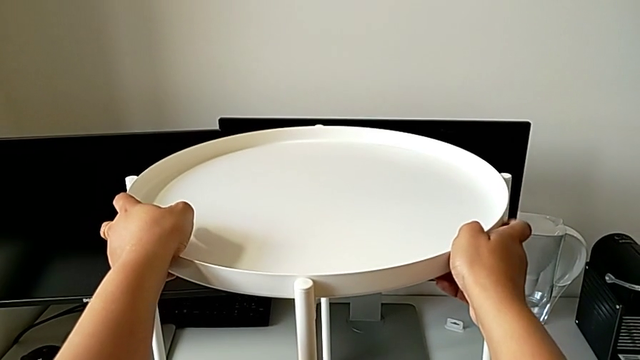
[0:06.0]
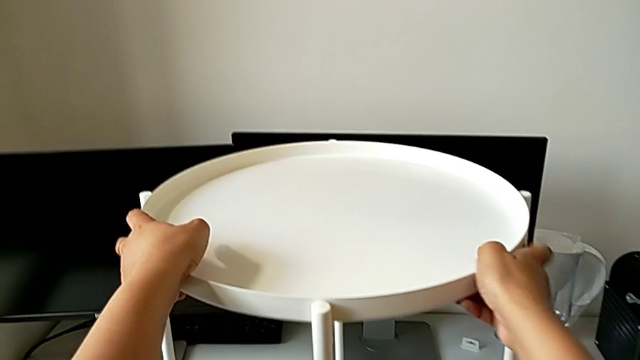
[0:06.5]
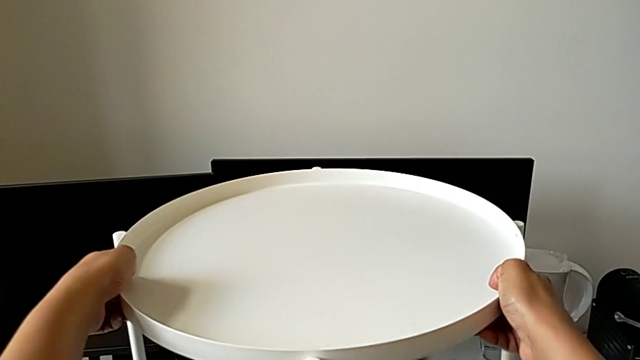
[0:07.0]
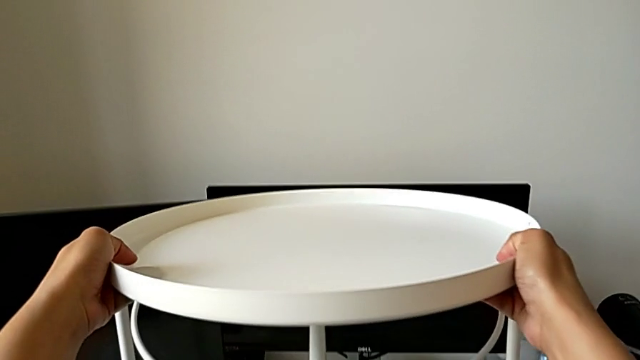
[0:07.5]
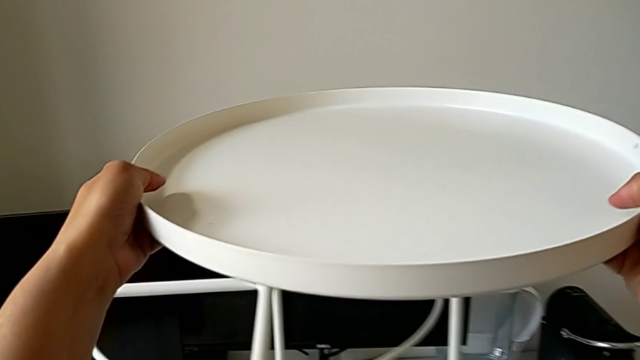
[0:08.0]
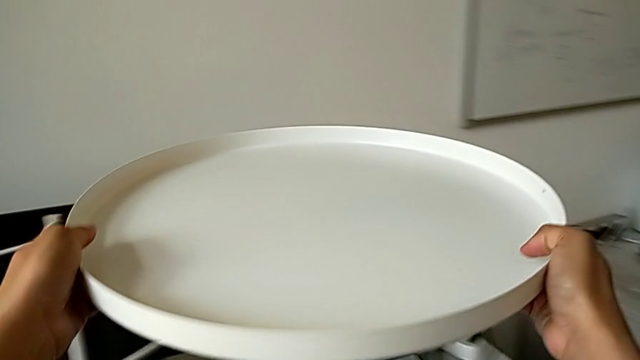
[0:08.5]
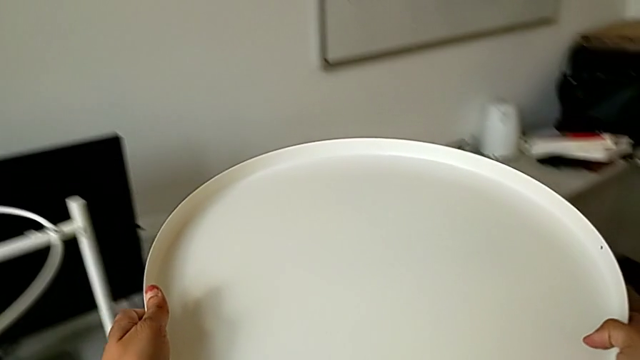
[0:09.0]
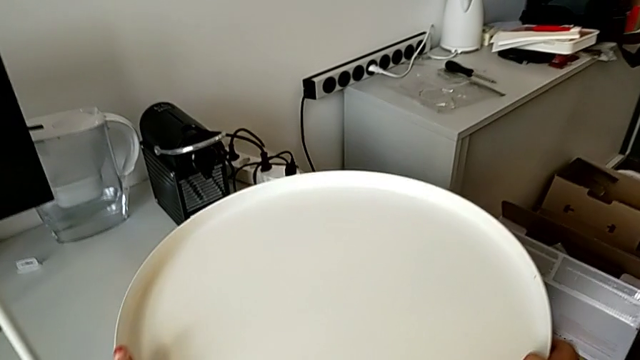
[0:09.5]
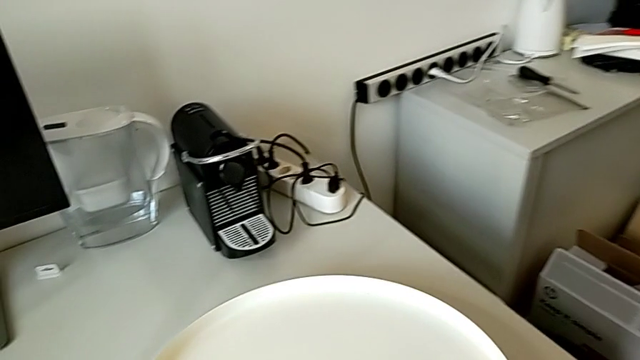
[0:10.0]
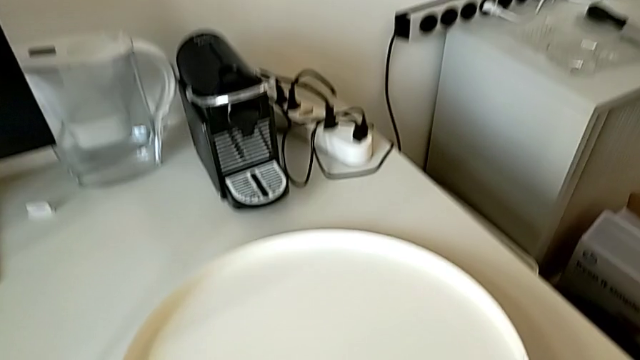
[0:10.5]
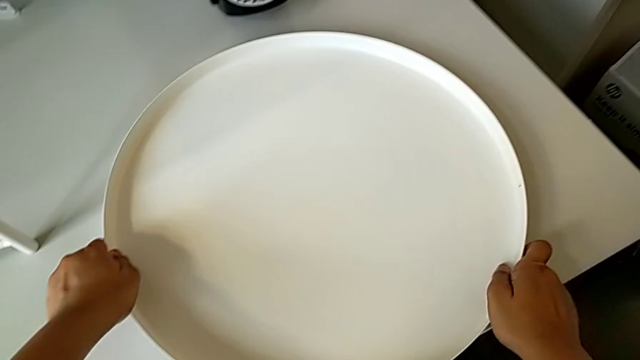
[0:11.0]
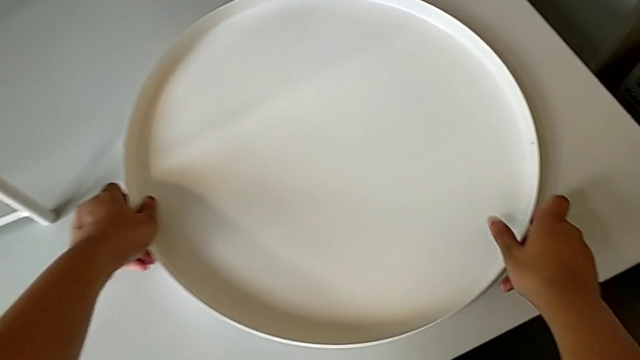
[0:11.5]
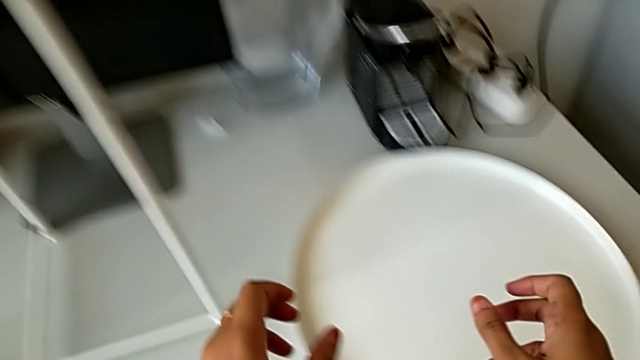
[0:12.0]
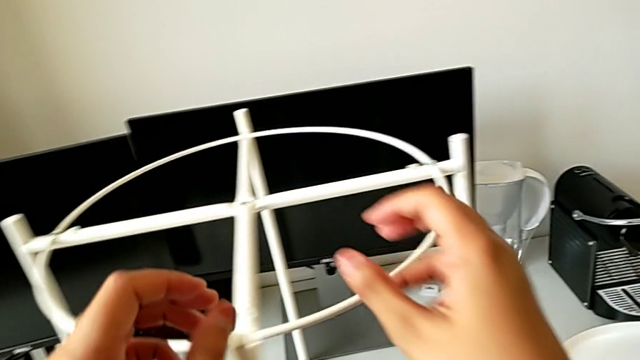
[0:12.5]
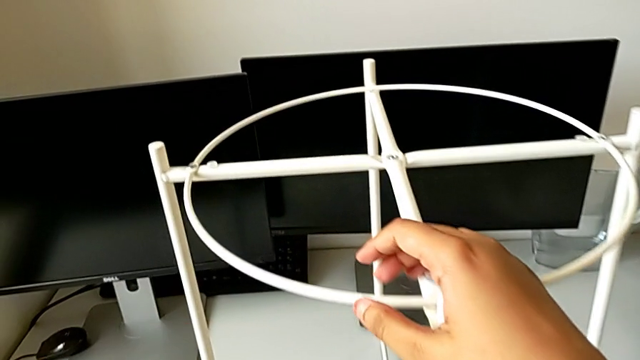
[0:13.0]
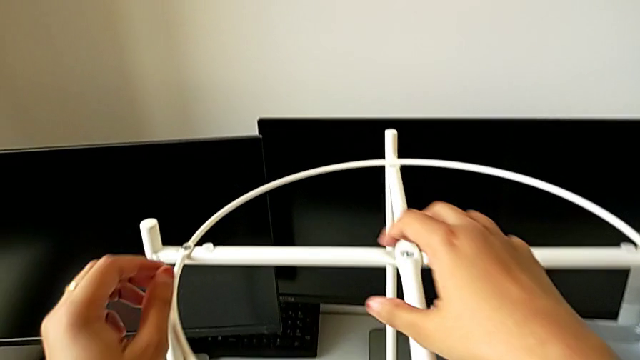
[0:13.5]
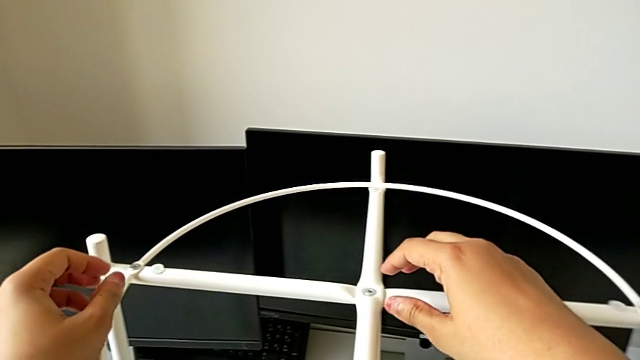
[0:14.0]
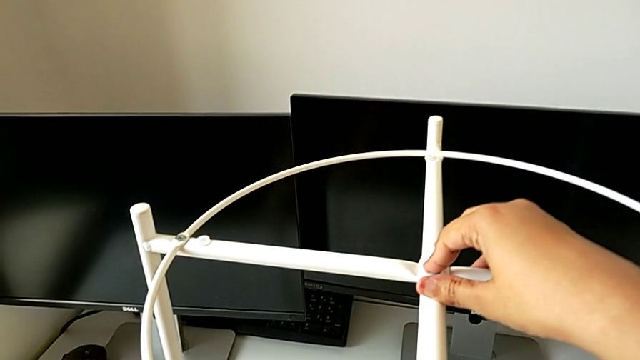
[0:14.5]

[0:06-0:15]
The camera wearer is starting to disassemble the table using an allen screw. They grab the tray, disassemble it, place it and grab the leg.

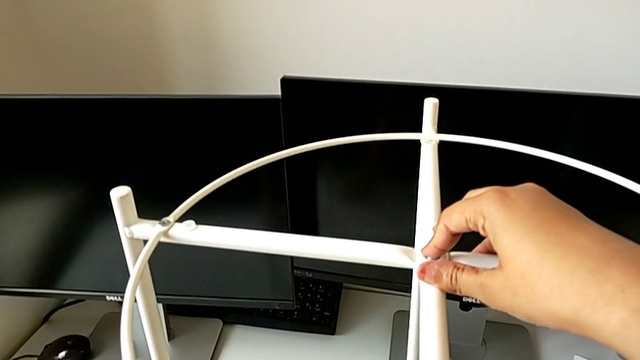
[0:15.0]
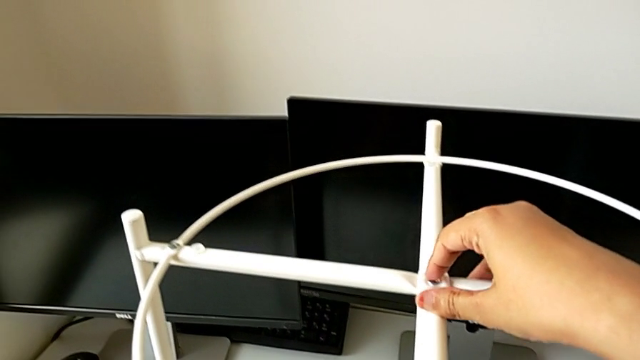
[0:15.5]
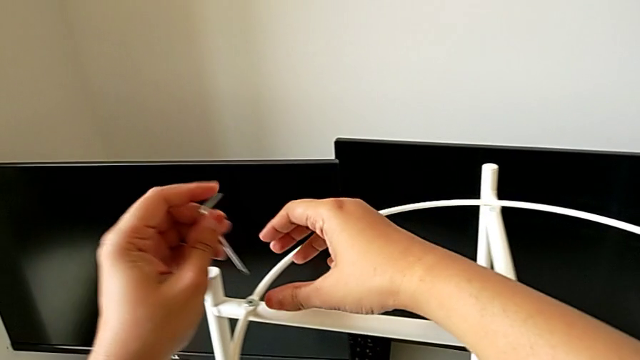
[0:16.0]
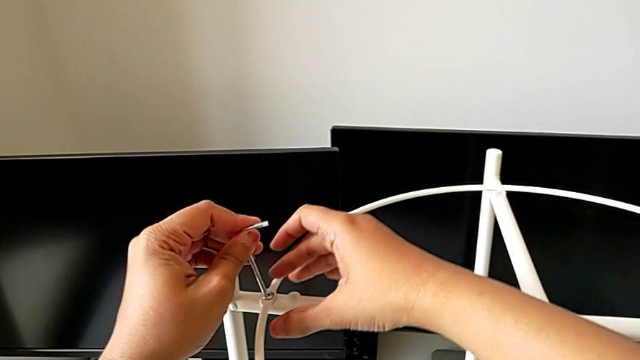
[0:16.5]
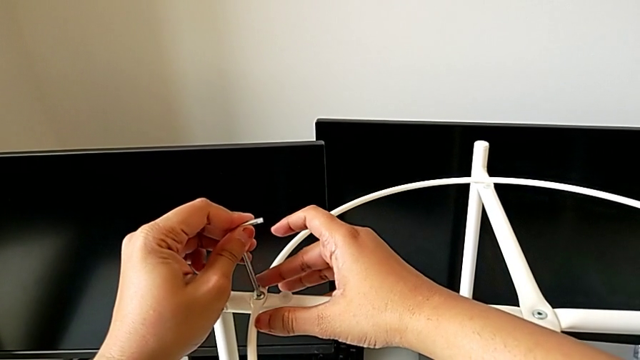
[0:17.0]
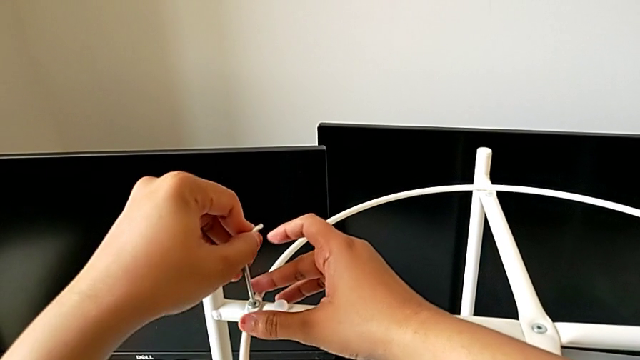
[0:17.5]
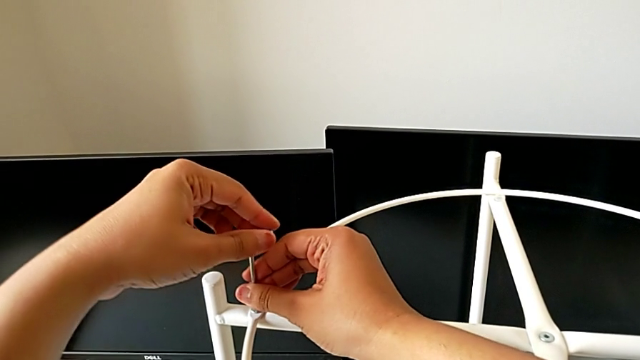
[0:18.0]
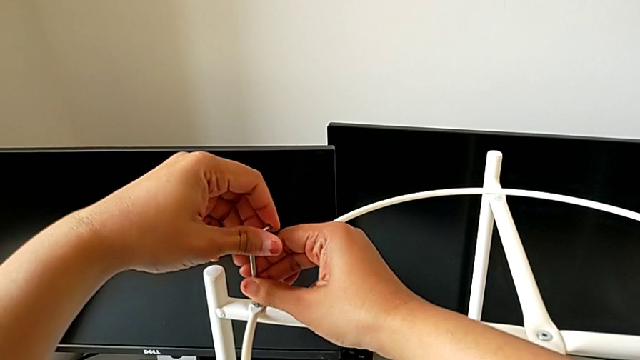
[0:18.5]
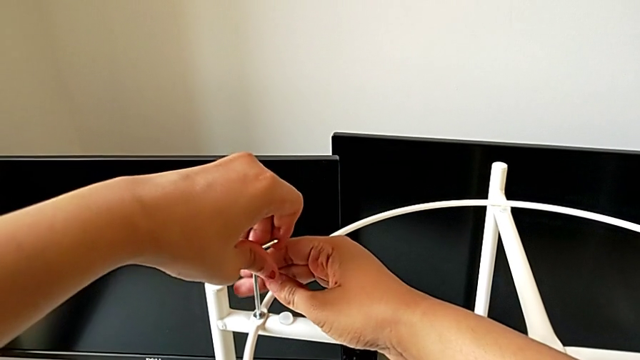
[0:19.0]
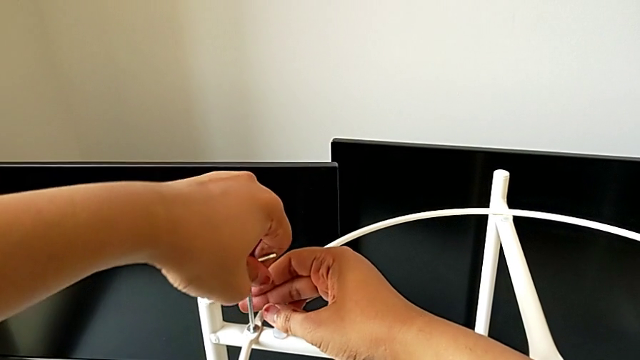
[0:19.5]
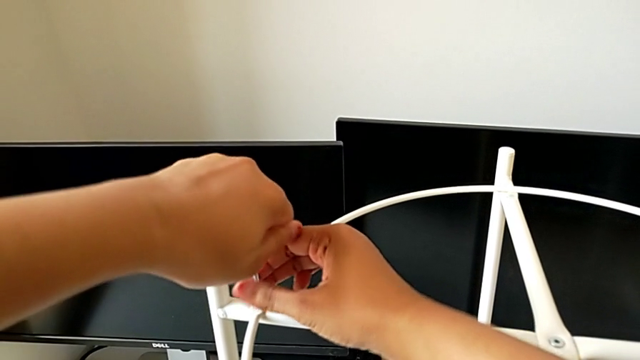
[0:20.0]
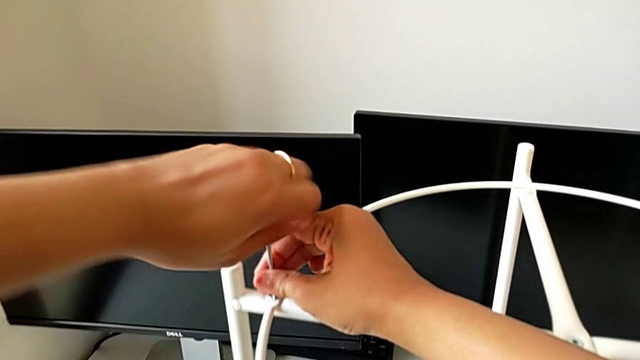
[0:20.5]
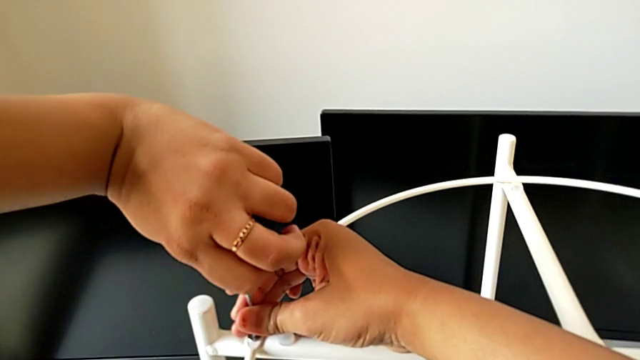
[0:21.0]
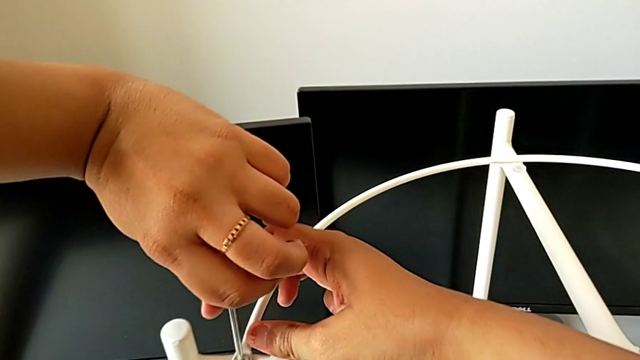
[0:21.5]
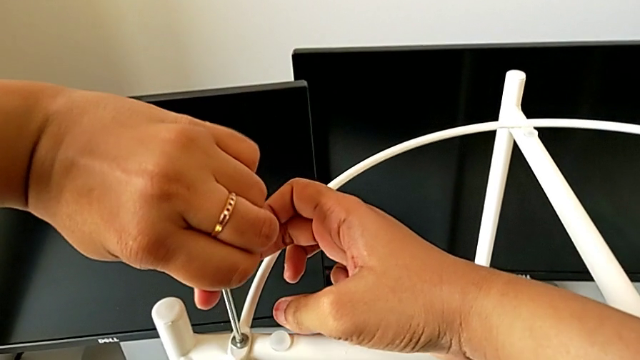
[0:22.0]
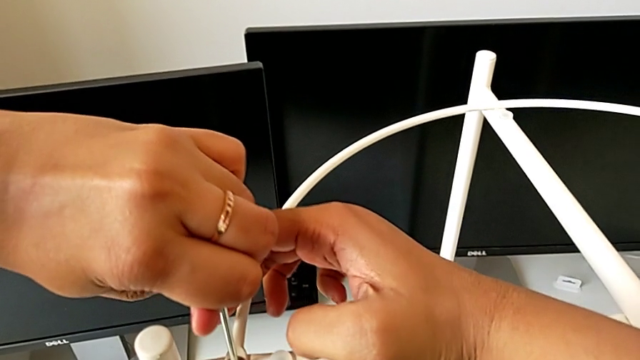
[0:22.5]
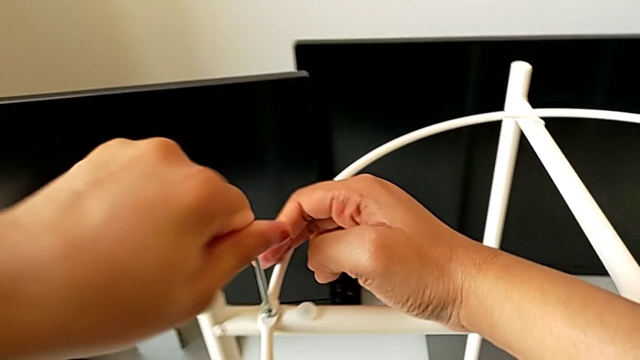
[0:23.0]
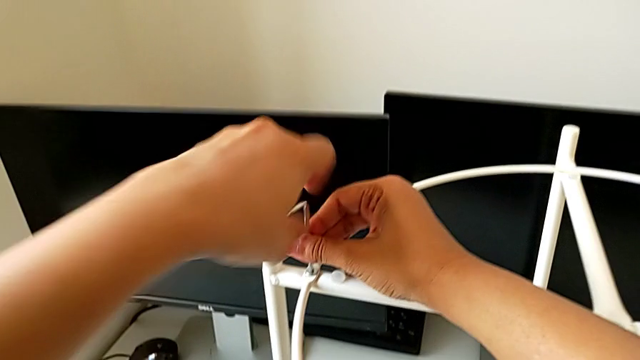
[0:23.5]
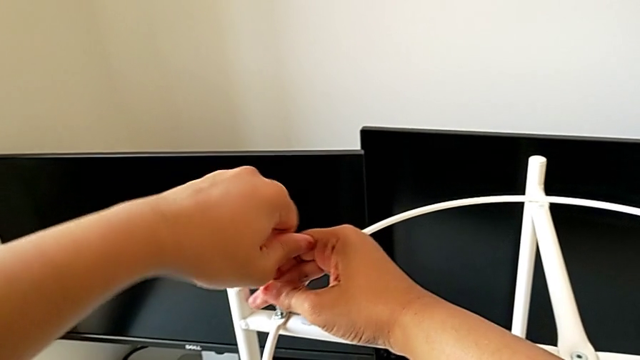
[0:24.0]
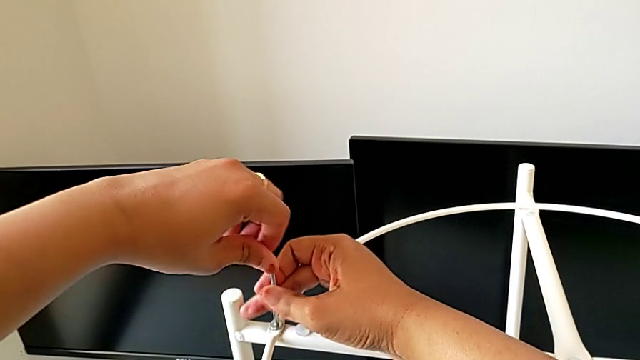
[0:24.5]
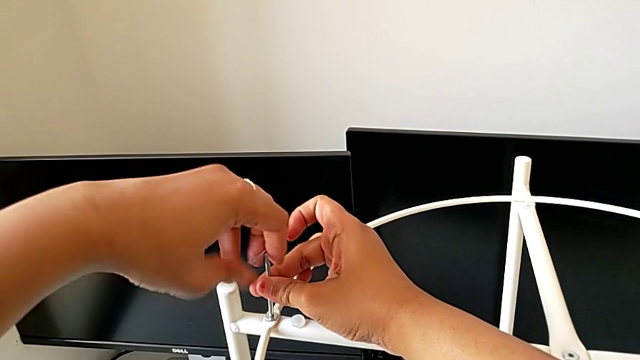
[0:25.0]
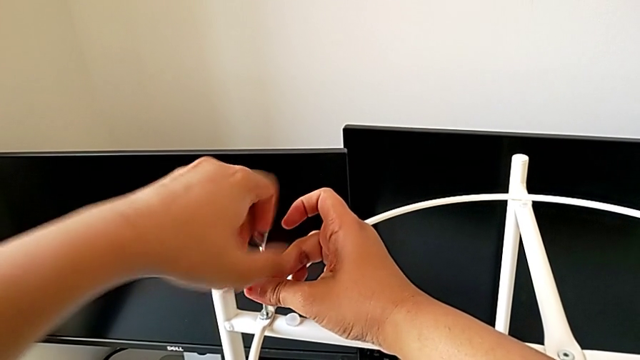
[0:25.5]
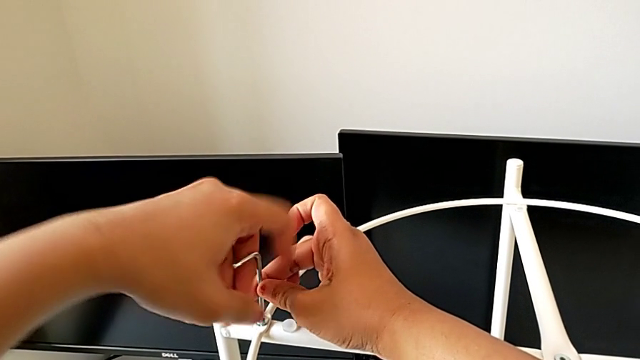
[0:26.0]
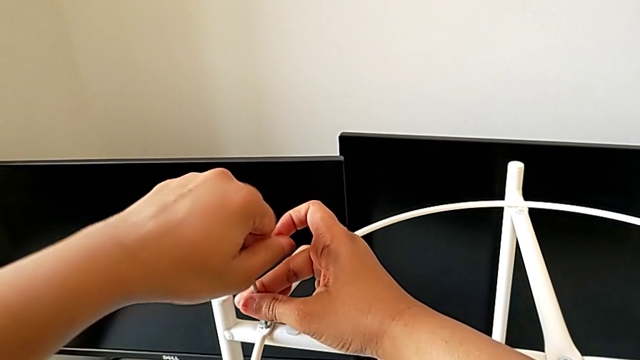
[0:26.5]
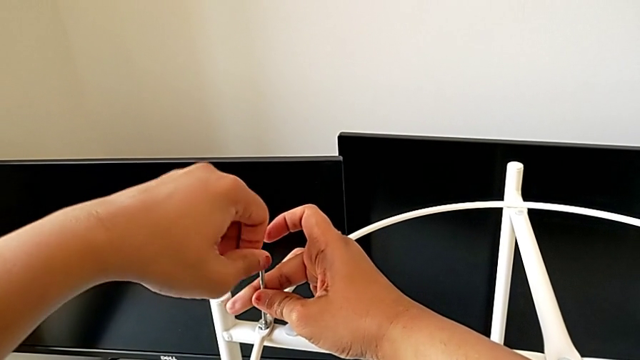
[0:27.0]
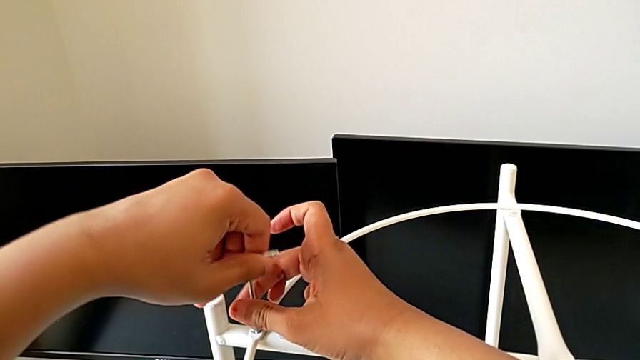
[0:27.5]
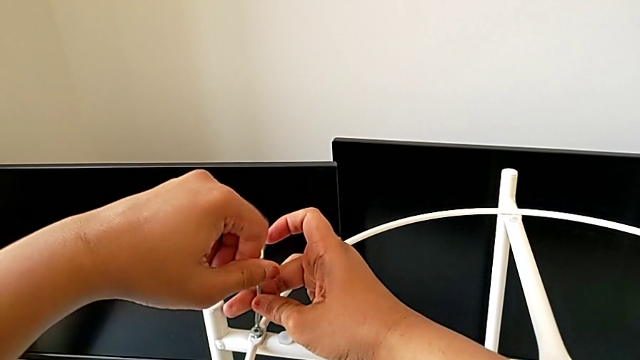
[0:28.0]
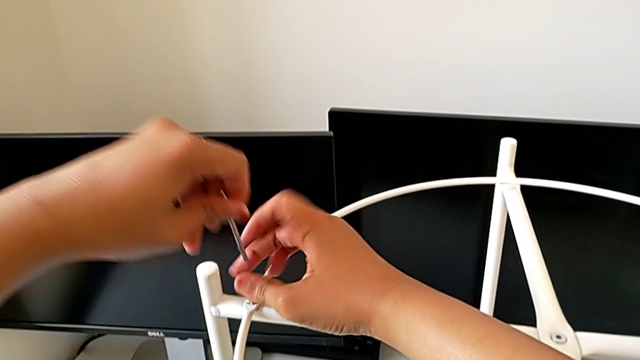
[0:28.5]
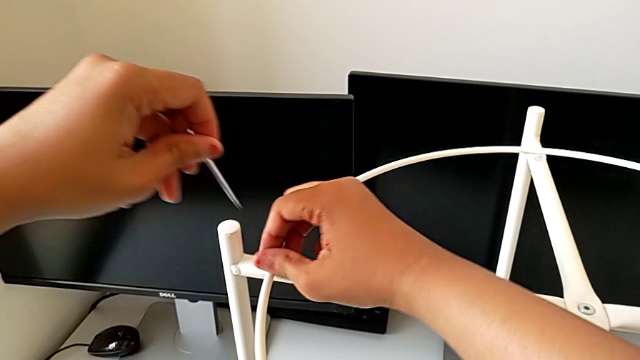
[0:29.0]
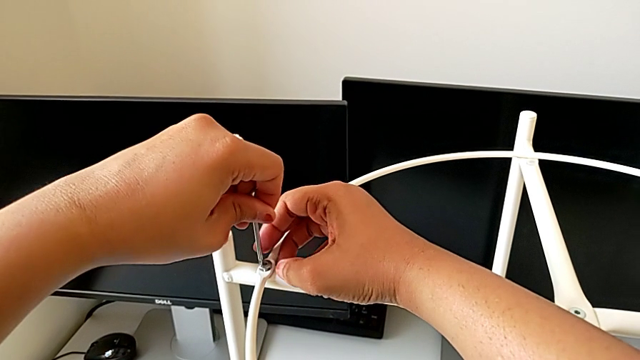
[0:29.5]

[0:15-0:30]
The camera wearer is starting to disassemble the table using an allen screw. They insert the Allen wrench and begin to unscrew the hex socket head.
